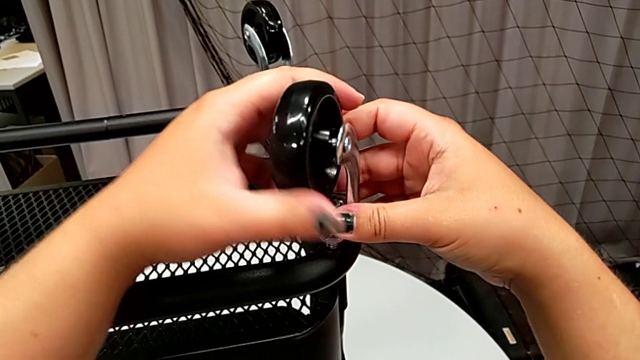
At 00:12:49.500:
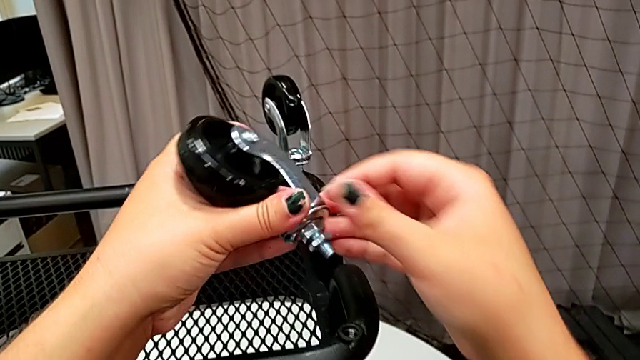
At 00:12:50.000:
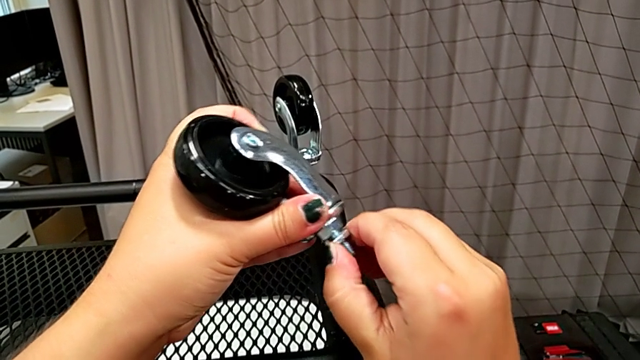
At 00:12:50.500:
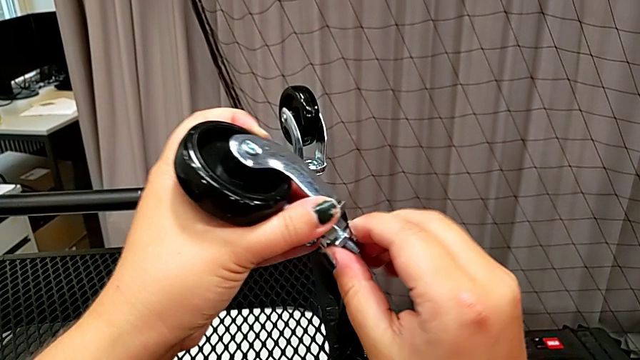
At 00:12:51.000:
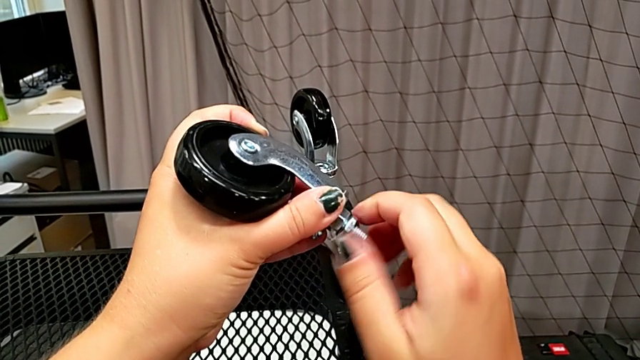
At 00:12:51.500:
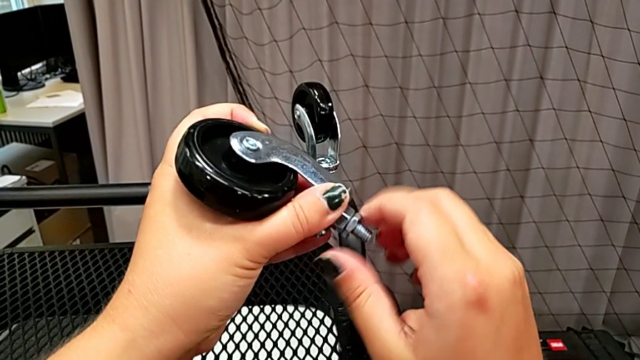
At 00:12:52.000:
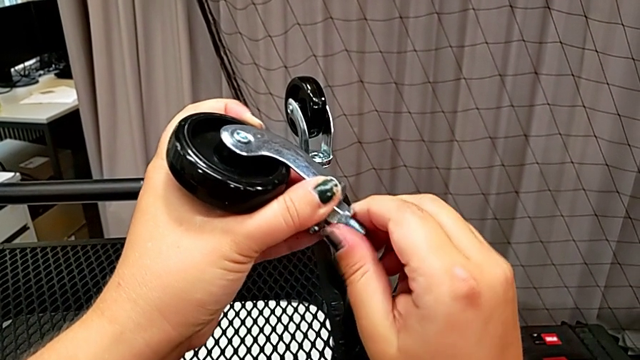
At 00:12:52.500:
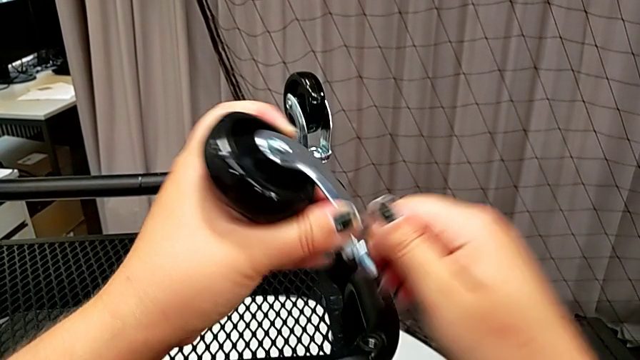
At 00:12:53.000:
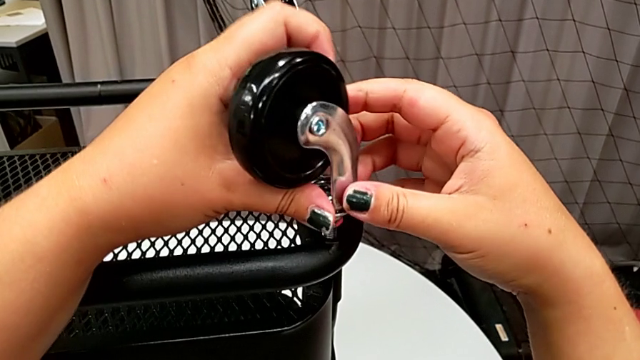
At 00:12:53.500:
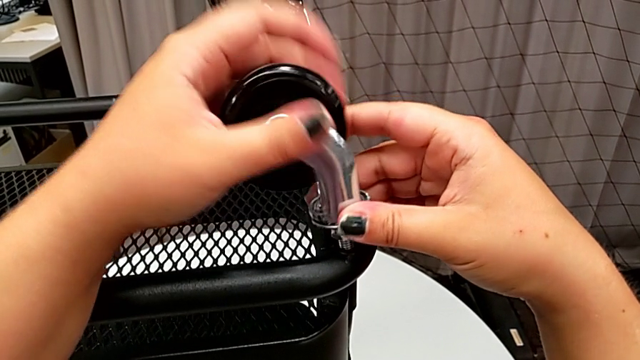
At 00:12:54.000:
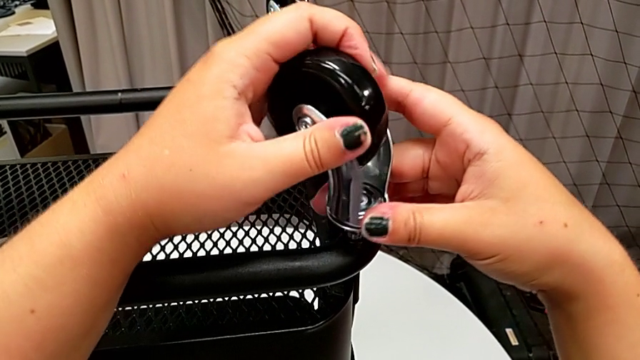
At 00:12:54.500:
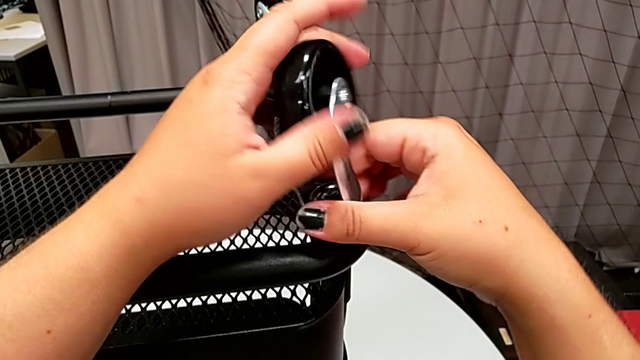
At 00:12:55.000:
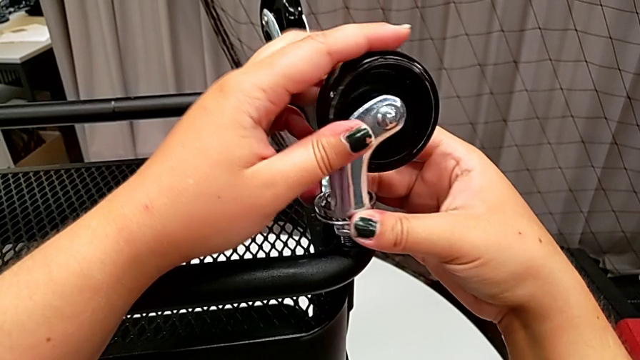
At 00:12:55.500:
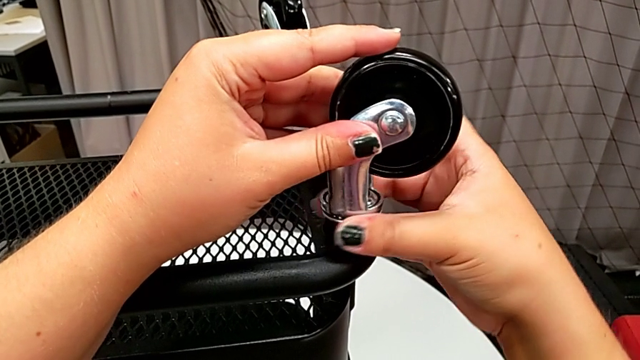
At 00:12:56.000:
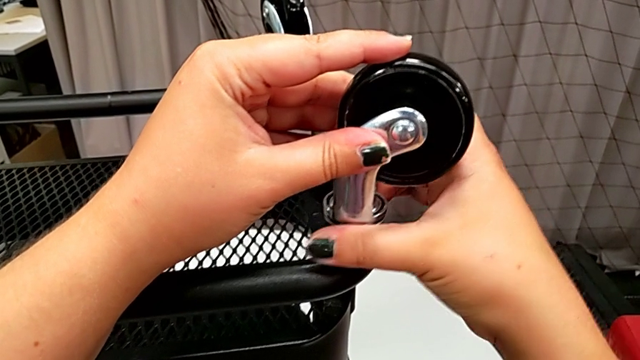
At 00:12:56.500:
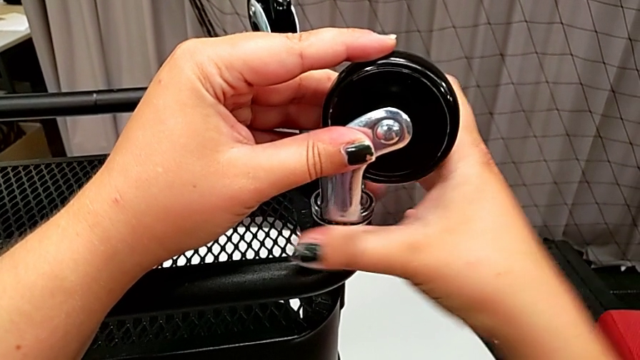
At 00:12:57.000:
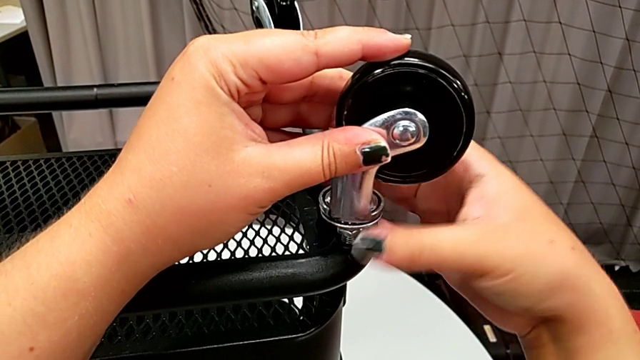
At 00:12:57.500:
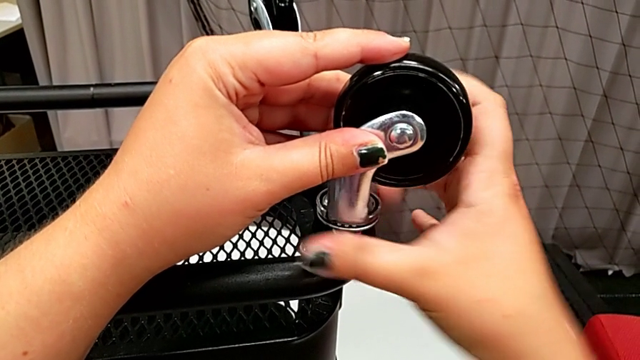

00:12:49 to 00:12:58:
The camera wearer is attaching the wheels to the base frame. They insert the wheel, which wasn't prepared for it to be inserted, unscrew the hexagon cap nut, insert the wheel and screw the fourth wheel.

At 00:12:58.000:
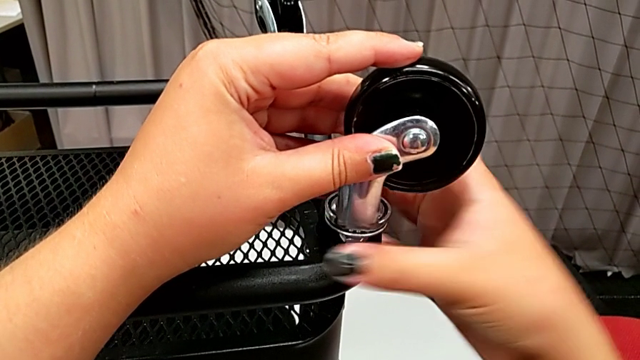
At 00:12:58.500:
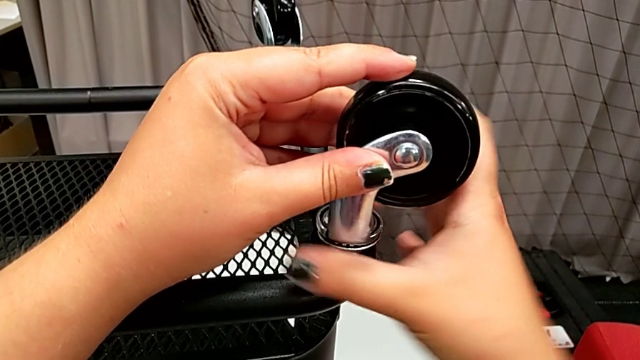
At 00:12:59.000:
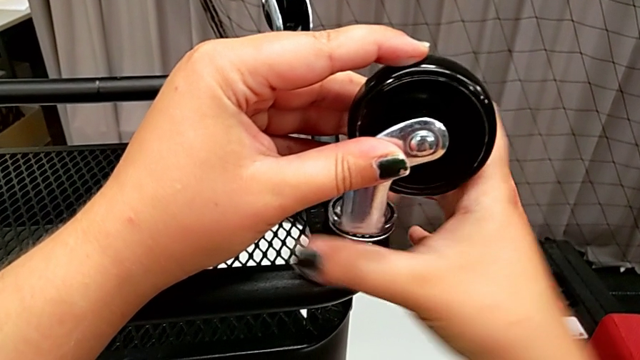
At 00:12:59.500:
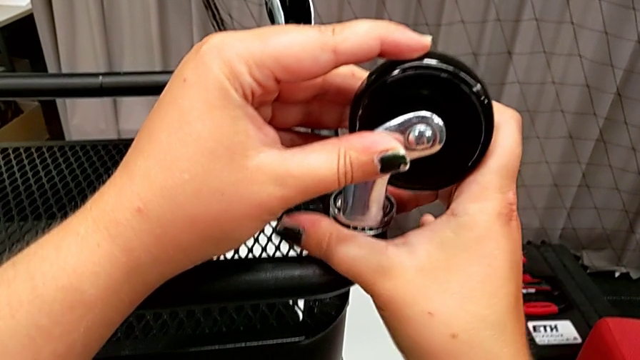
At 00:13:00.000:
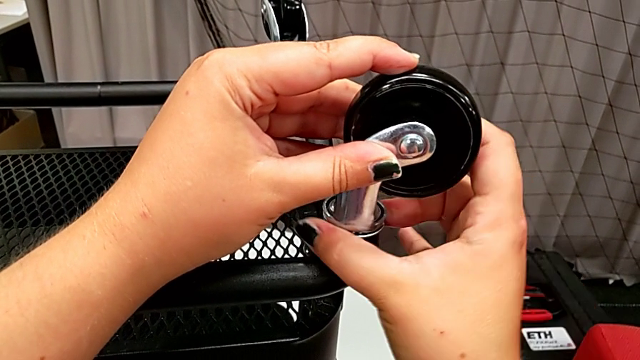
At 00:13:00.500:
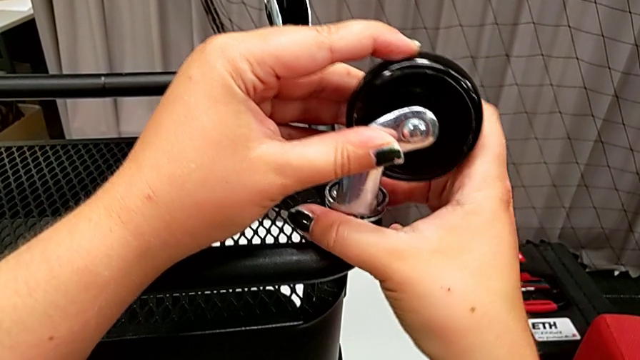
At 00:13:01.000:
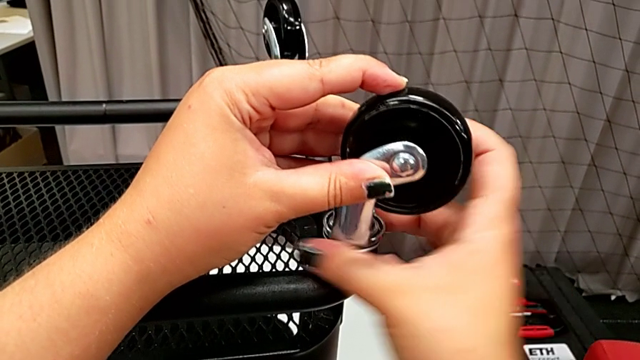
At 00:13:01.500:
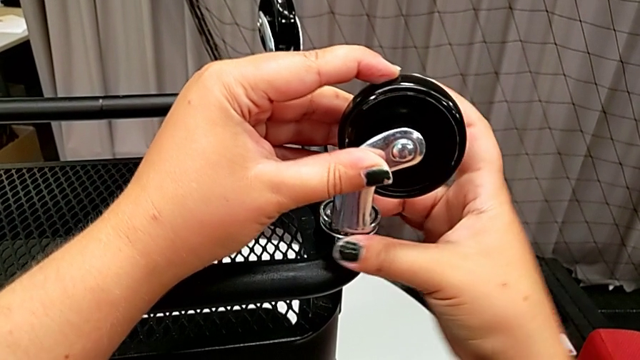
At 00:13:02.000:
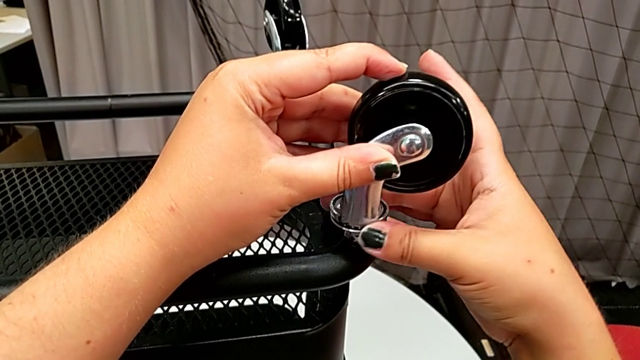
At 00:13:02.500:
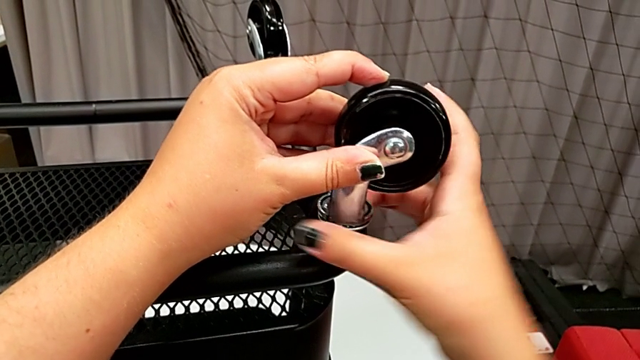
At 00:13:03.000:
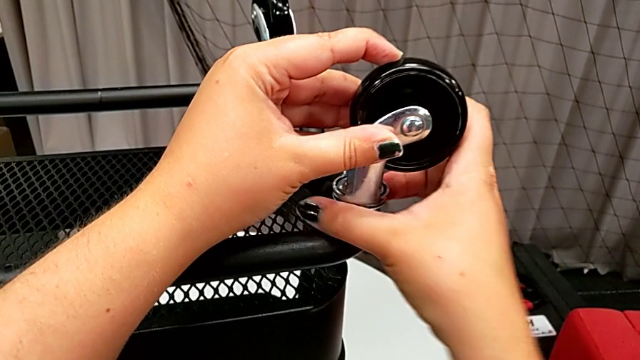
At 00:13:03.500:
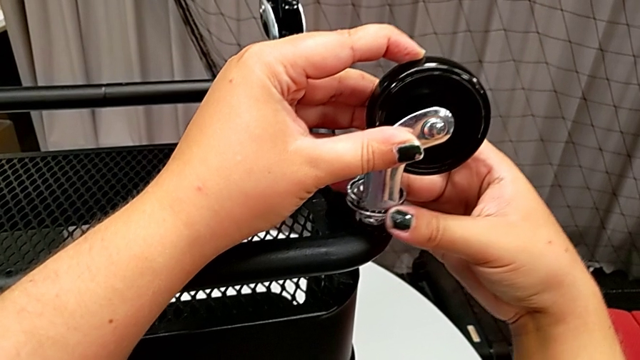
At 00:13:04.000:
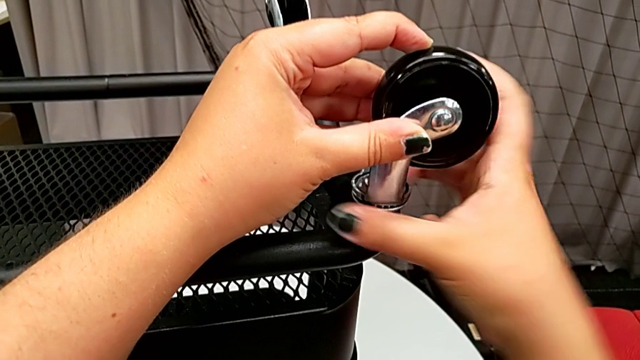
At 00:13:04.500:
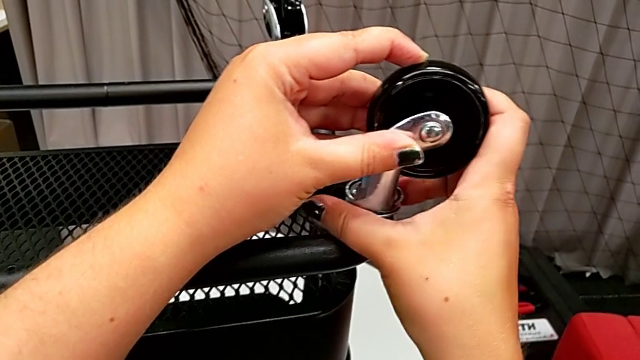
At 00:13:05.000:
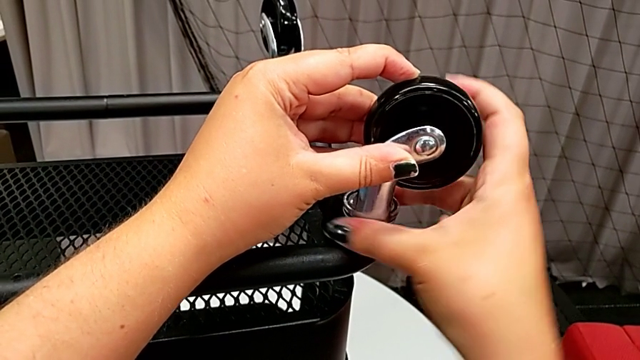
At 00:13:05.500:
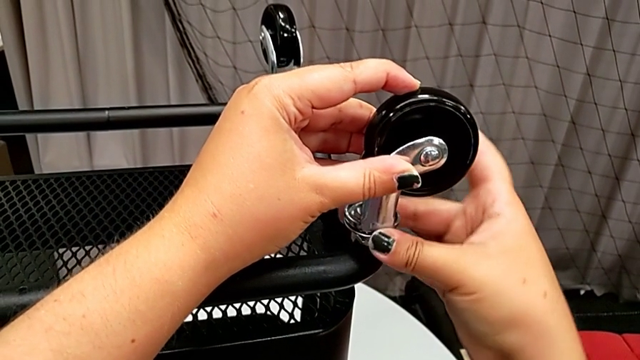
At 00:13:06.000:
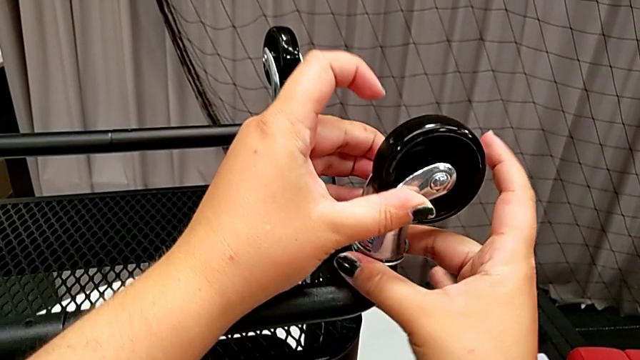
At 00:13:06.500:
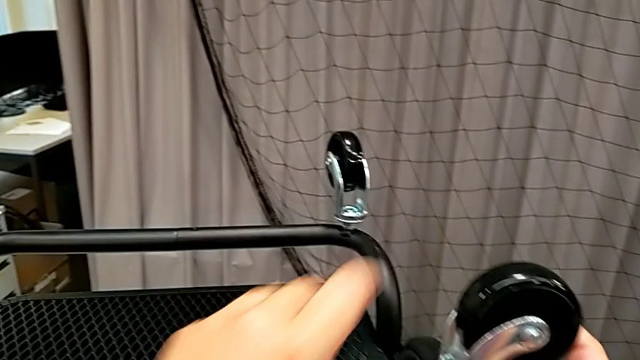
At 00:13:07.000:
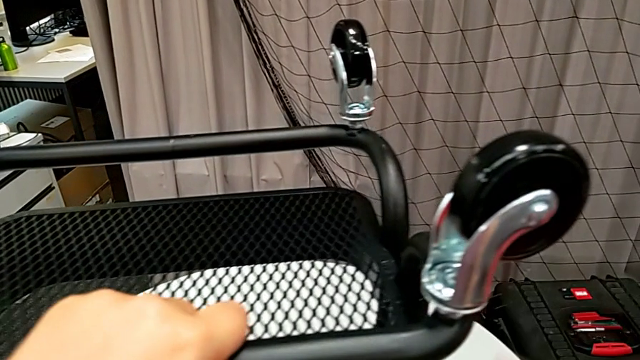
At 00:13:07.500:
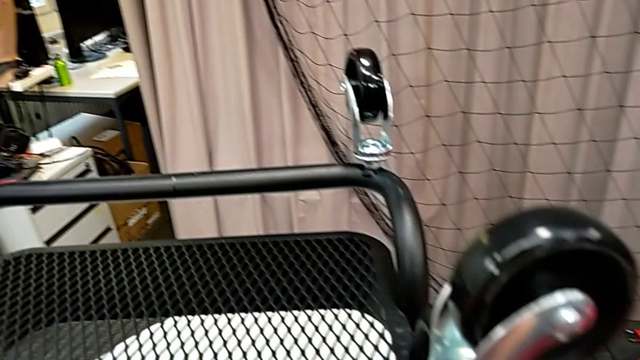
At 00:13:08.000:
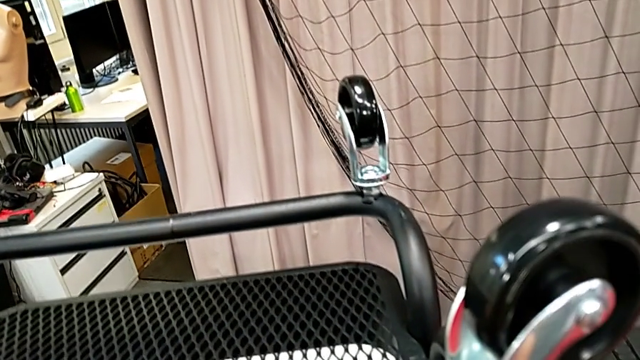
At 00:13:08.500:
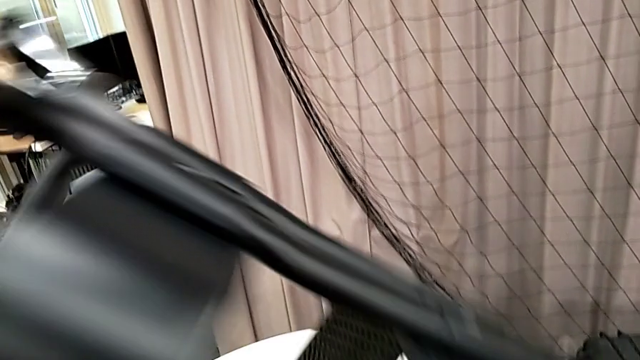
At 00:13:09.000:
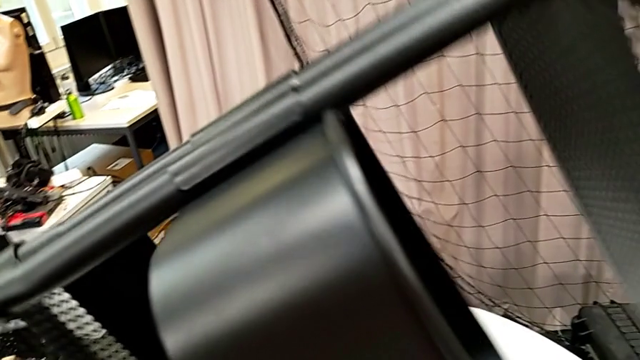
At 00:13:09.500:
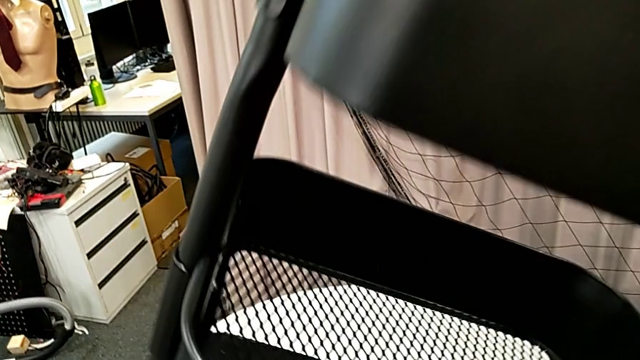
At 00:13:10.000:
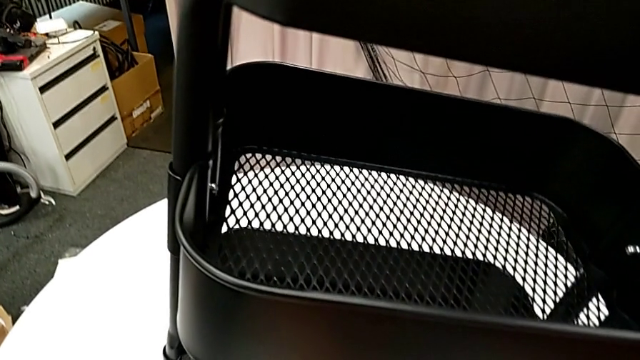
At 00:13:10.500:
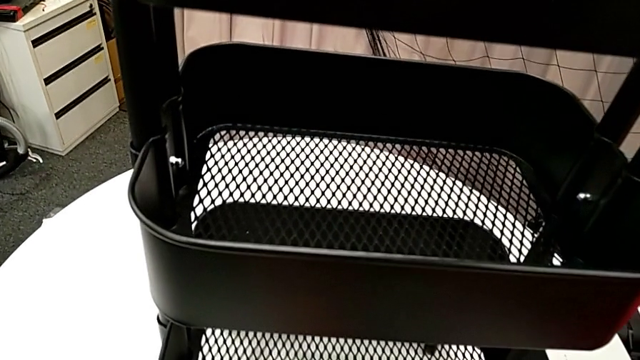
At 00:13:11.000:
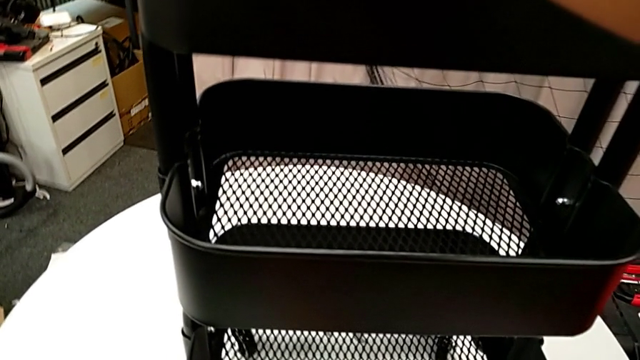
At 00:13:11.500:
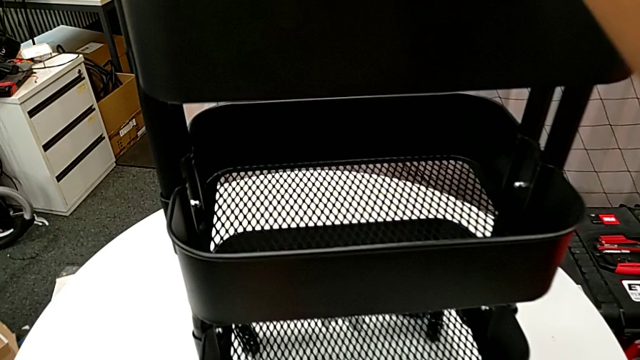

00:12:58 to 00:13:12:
The camera wearer is attaching the wheels to the base frame. They keep screwing the fourth wheel and rotate the utility cart.
